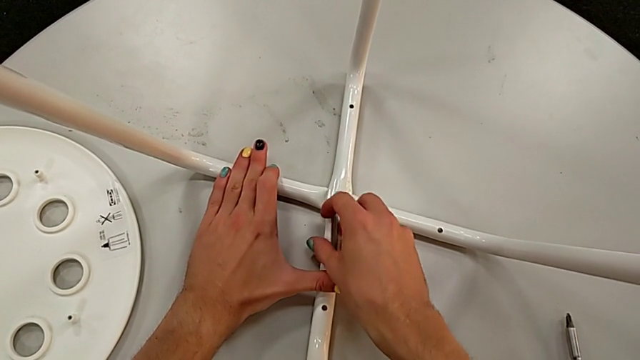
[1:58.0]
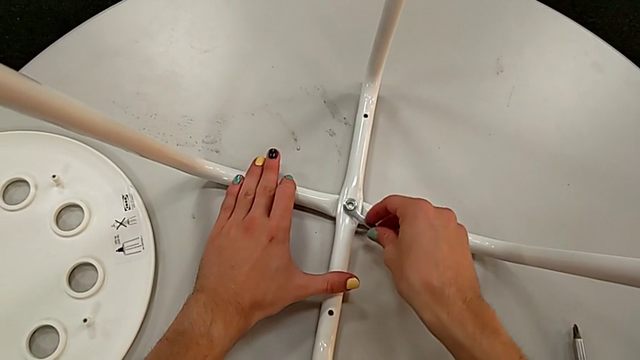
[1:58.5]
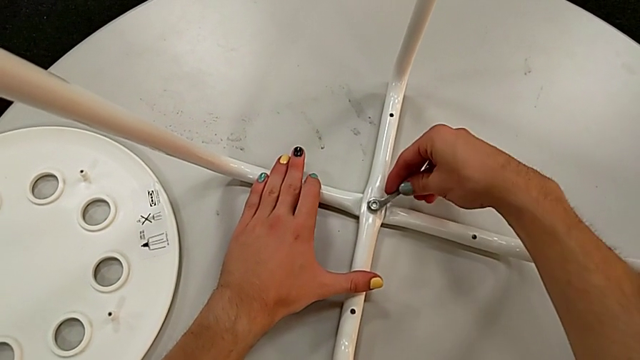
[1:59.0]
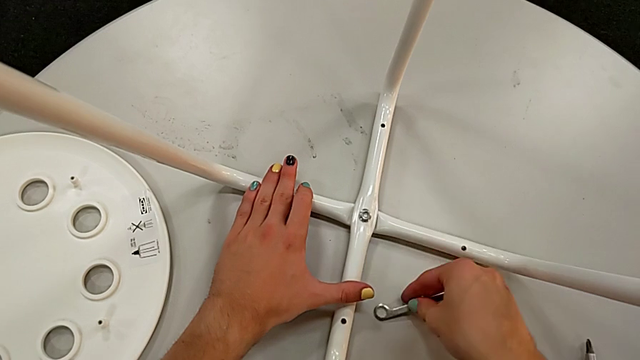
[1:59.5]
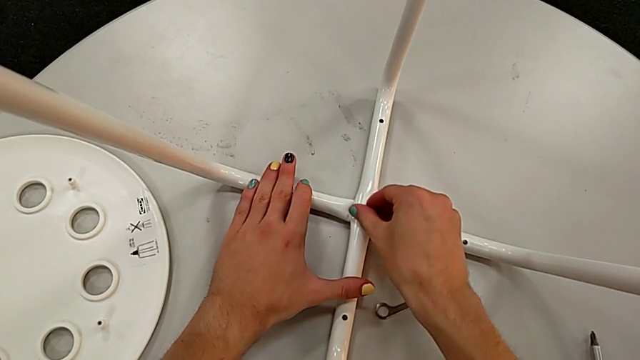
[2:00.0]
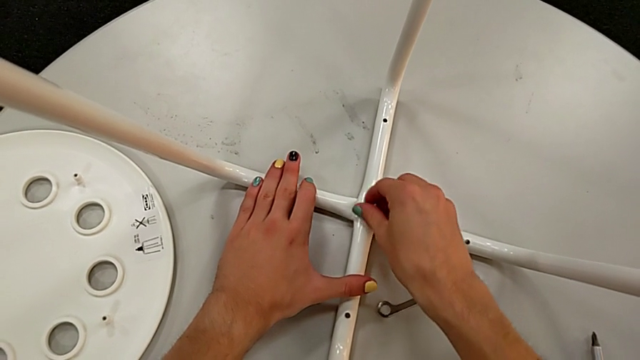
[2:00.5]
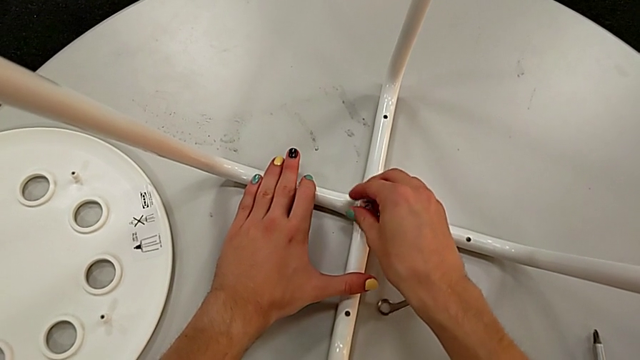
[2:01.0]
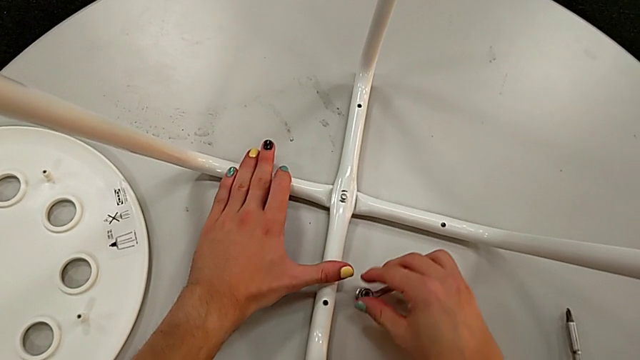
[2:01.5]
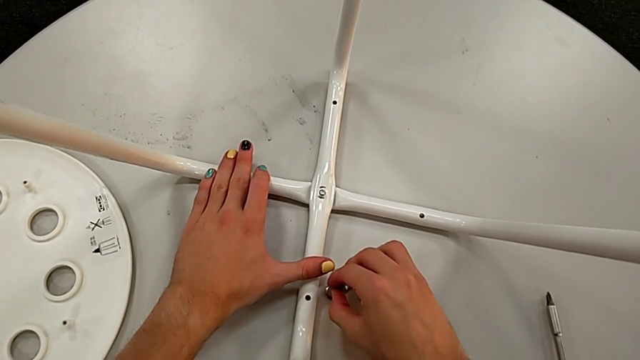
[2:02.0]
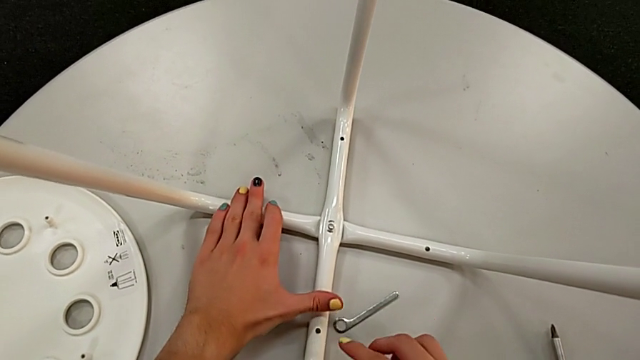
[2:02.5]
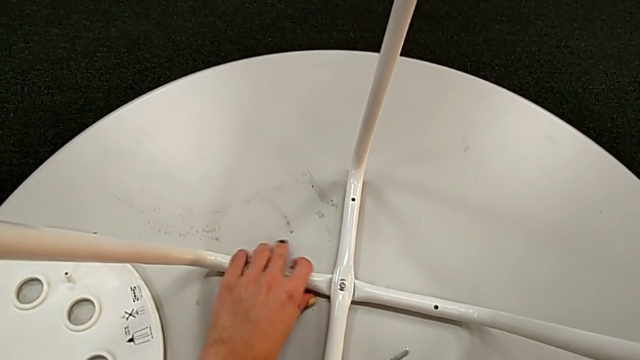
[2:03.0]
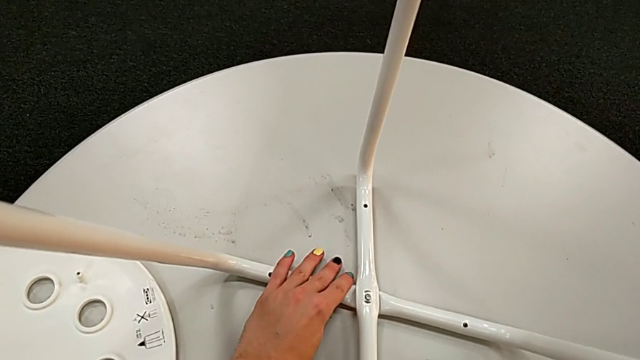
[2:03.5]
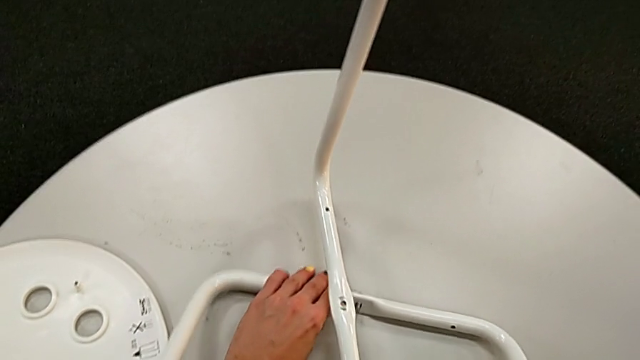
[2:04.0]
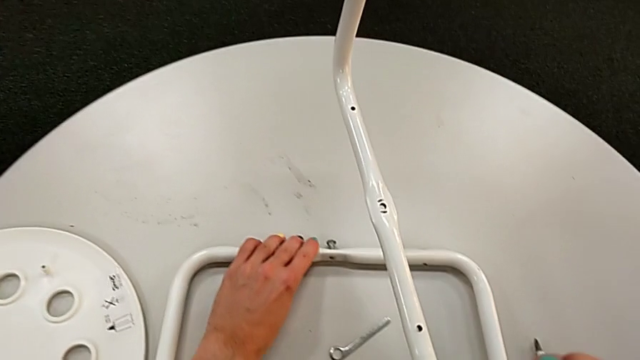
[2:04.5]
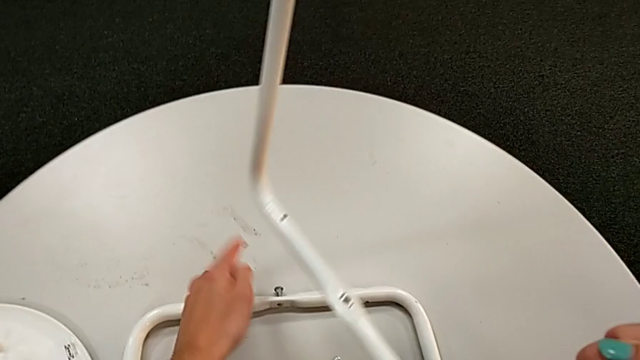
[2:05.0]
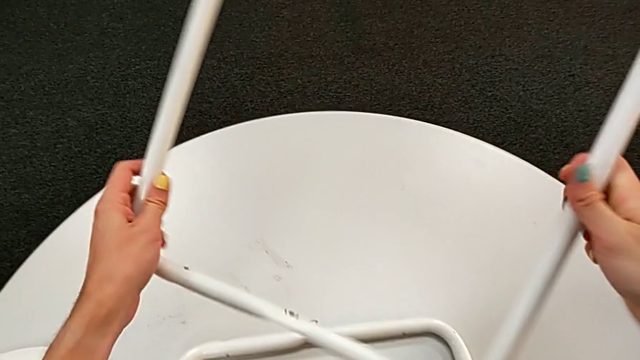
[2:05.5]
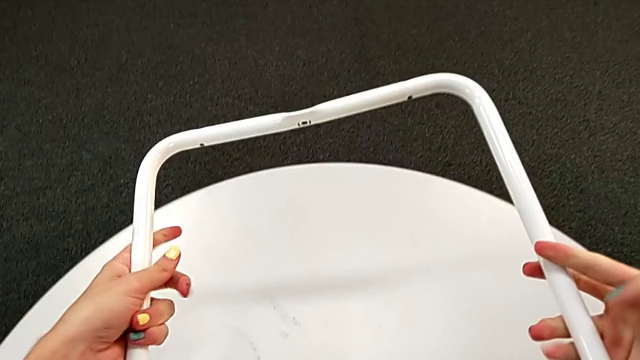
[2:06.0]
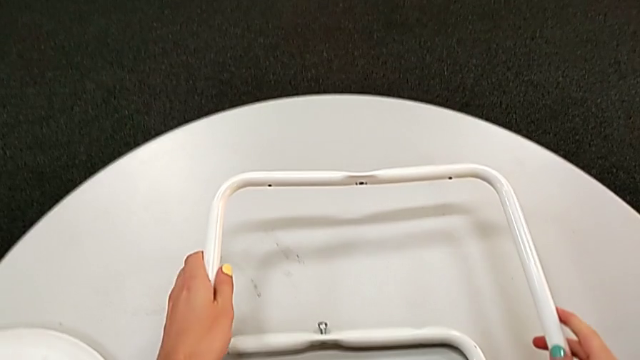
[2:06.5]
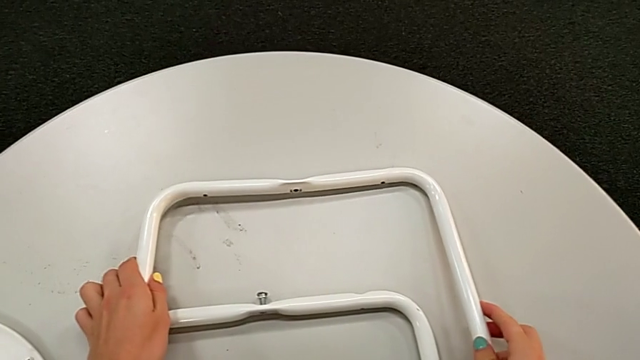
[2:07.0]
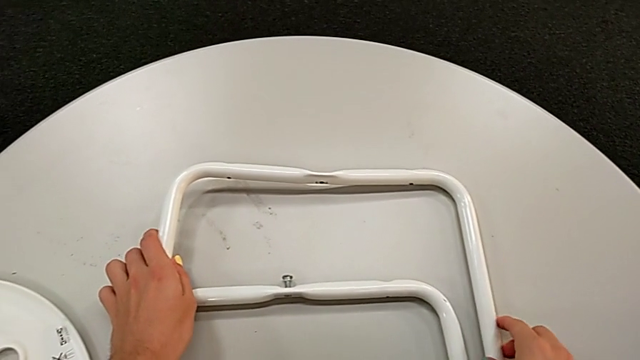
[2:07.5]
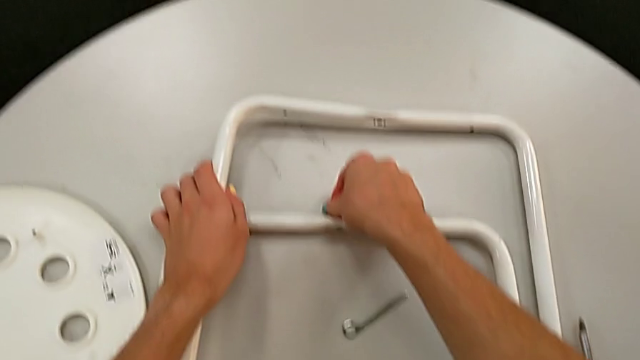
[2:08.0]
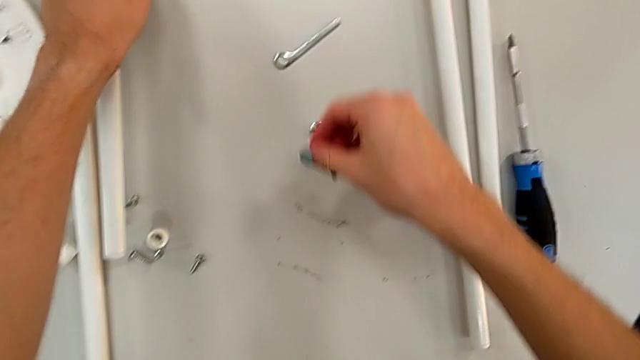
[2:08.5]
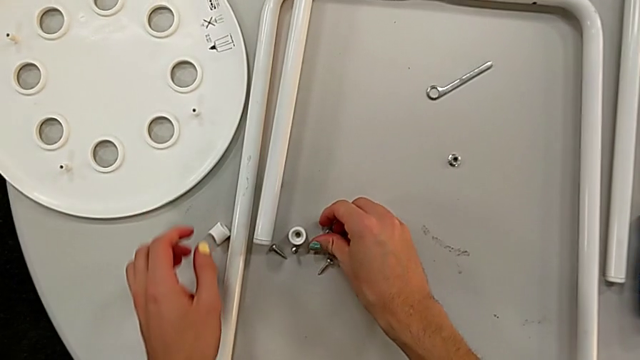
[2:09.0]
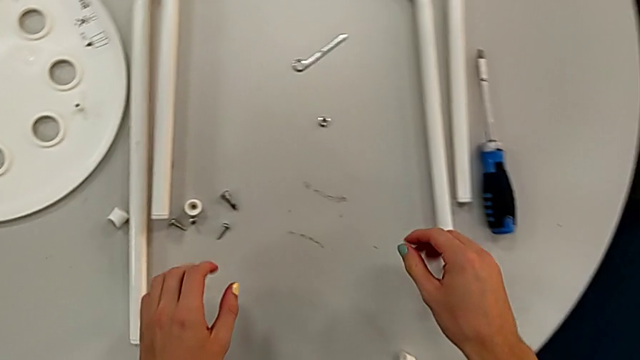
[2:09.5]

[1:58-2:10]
The camera wearer is disassembling the legs of the marius. They place the hexagonal wrench, unscrew the hex nut, place the middle hex nut, disassemble the top leg, flip it, place it, disassemble the bolt and place it.
